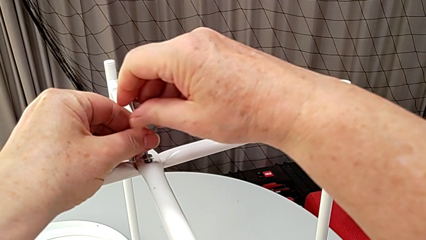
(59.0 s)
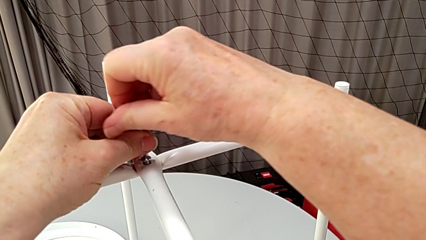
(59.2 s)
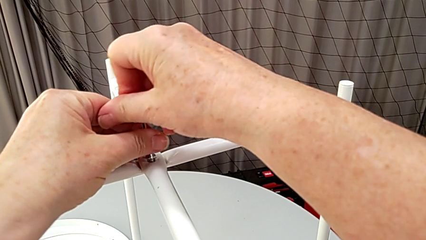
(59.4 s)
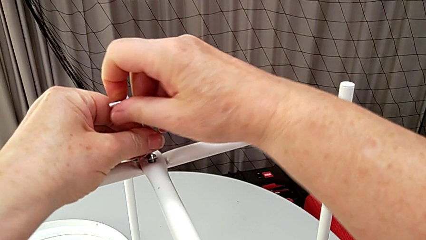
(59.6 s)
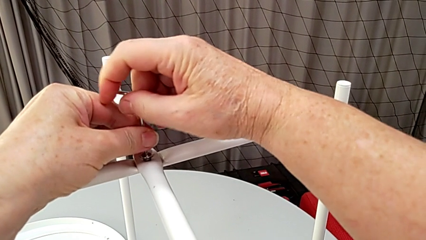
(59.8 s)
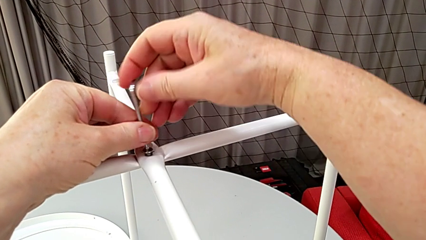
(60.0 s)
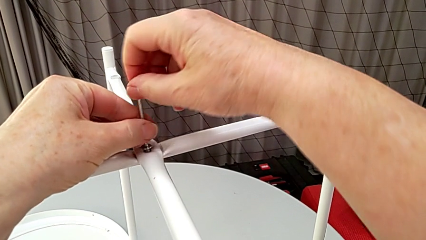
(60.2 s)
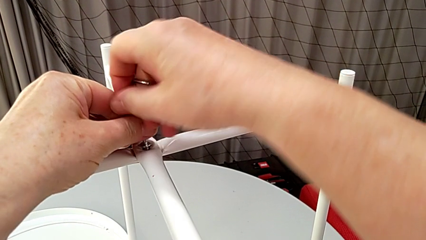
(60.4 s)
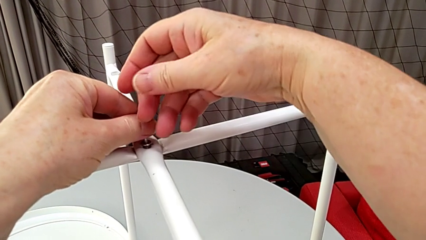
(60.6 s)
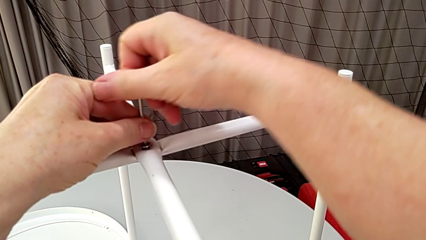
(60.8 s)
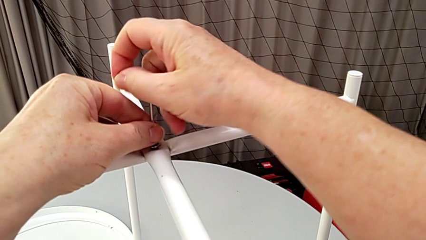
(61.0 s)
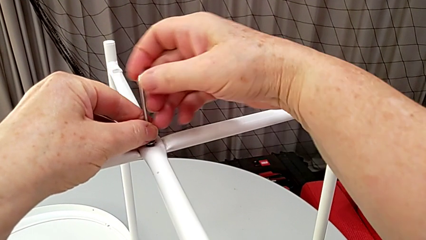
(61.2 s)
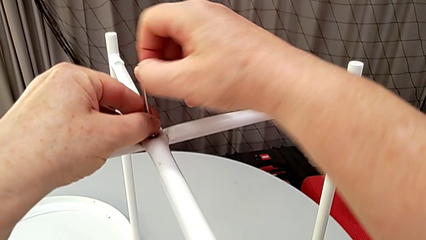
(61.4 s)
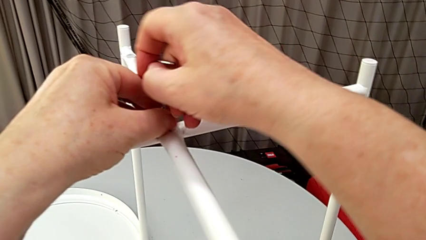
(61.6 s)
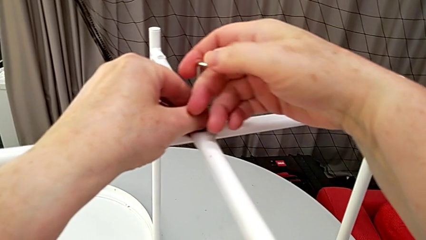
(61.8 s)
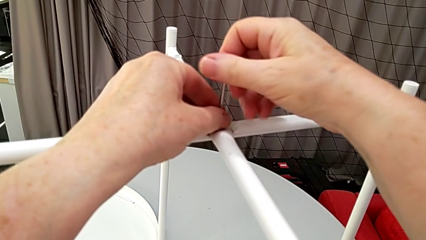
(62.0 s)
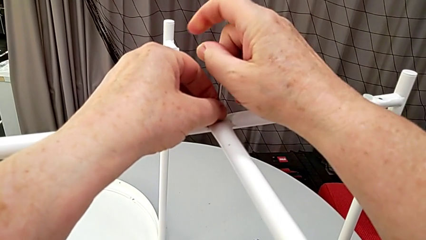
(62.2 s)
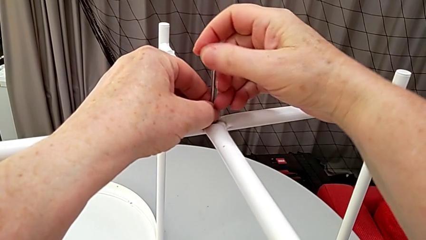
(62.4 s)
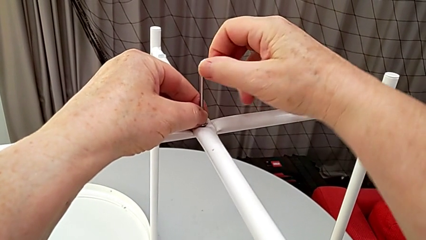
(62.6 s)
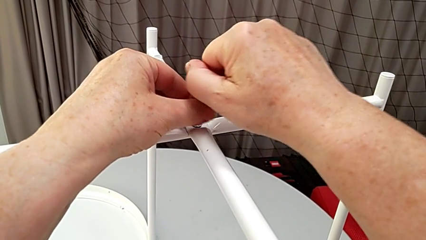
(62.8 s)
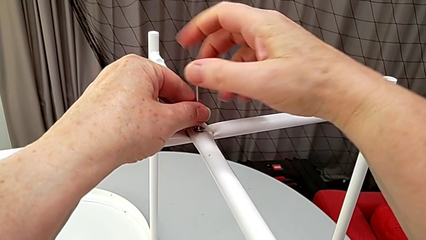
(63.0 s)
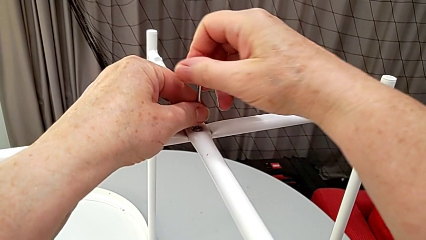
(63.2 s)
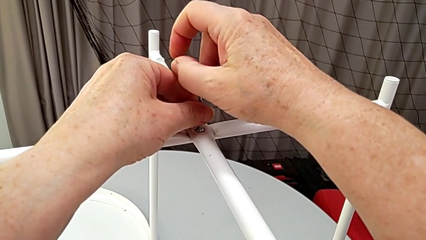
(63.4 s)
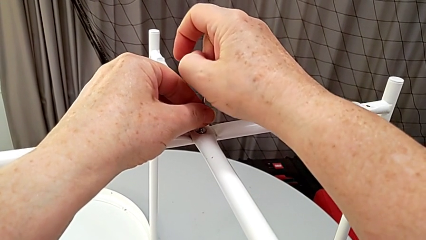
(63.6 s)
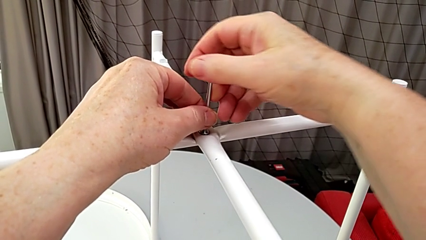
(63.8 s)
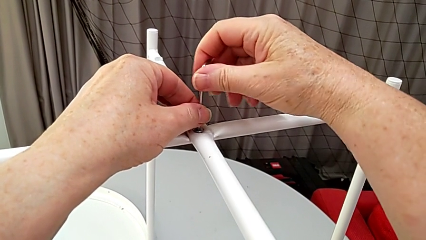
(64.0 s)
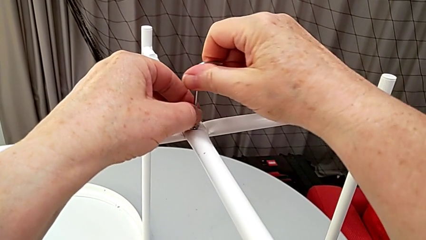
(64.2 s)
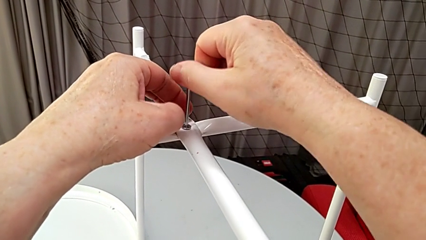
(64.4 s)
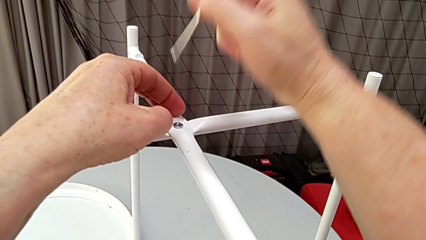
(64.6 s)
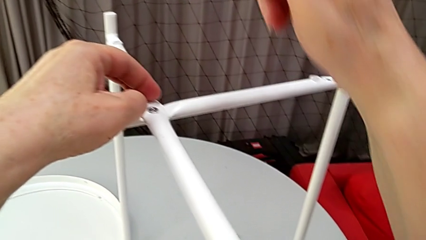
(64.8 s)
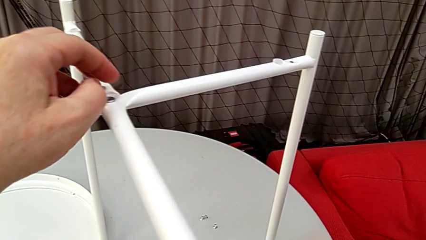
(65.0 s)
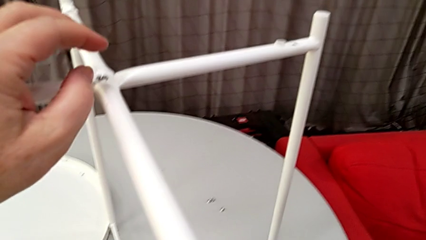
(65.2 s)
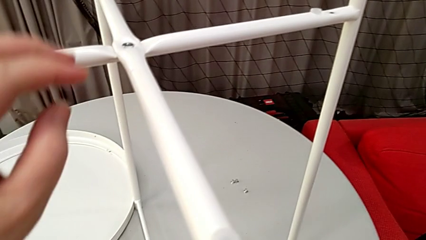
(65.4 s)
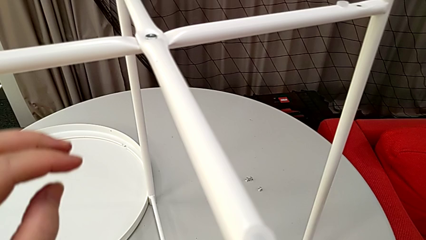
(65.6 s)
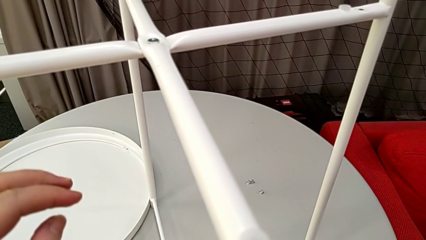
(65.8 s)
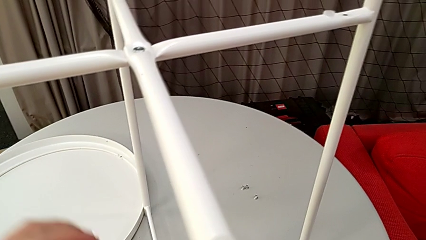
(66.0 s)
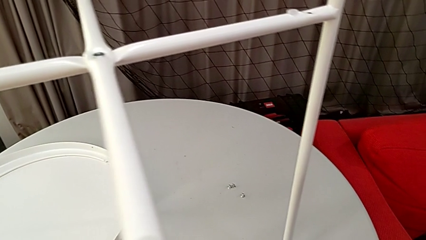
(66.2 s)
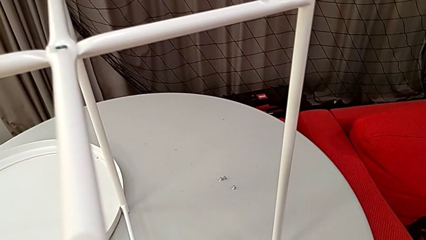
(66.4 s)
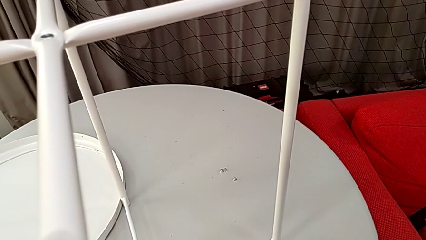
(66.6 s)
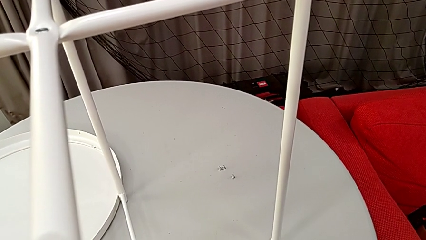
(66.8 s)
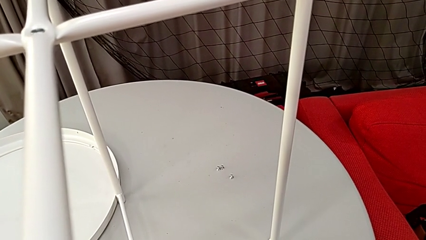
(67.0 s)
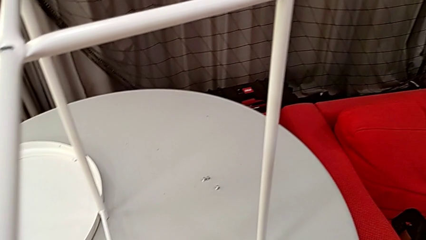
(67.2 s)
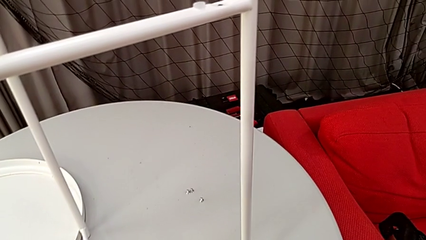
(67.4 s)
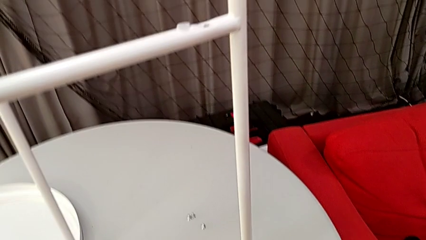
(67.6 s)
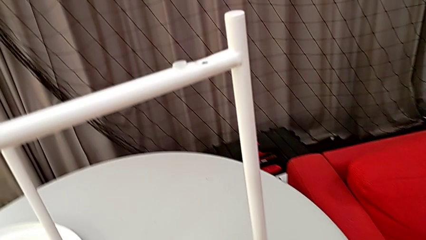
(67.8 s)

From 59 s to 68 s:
The camera wearer is screwing the screw into place. They screw the hex socket head, withdraw the Allen wrench and place it.

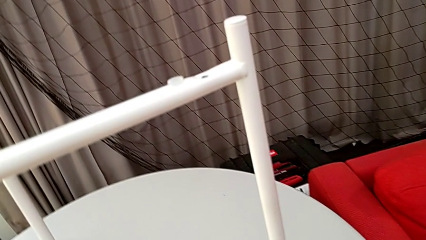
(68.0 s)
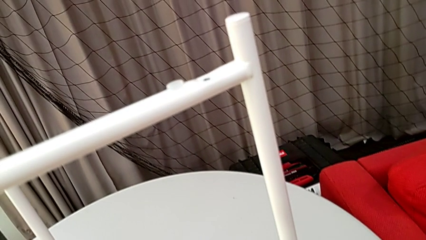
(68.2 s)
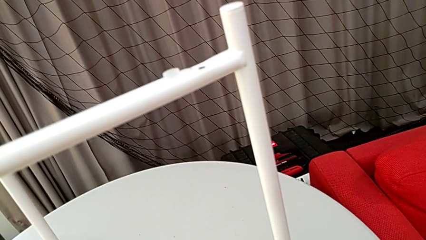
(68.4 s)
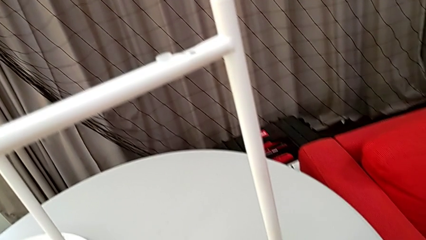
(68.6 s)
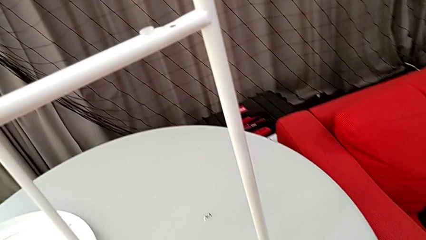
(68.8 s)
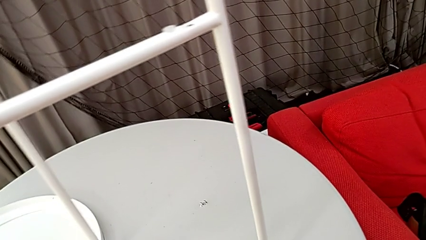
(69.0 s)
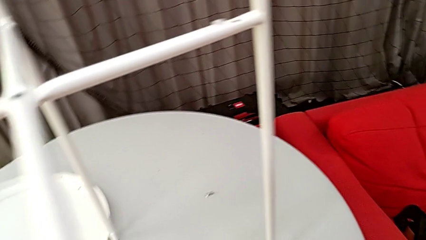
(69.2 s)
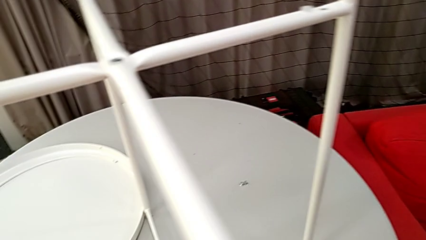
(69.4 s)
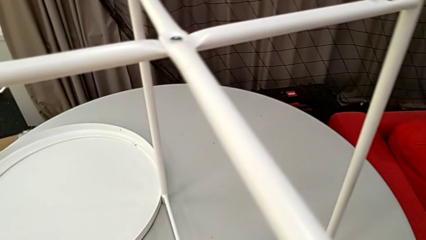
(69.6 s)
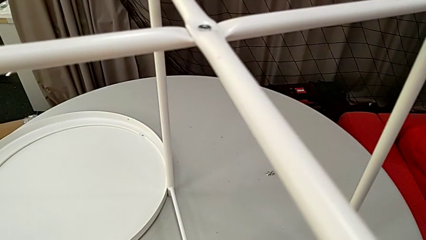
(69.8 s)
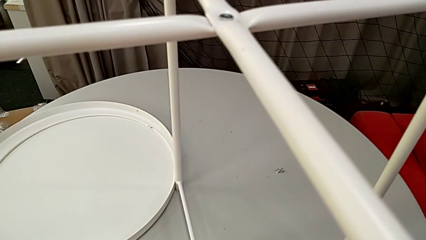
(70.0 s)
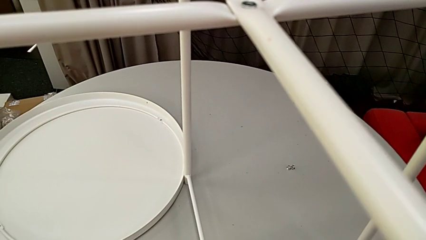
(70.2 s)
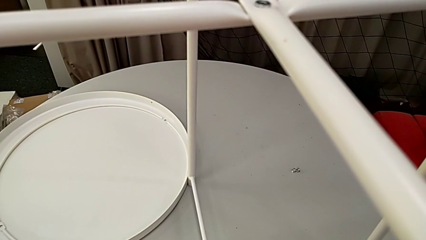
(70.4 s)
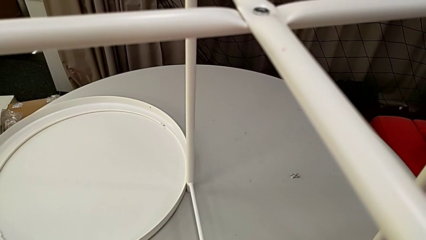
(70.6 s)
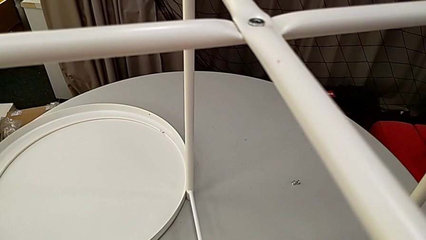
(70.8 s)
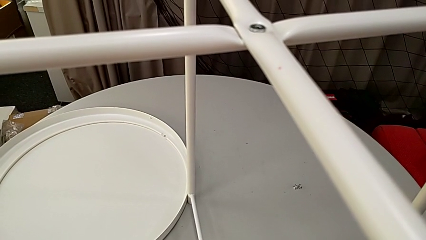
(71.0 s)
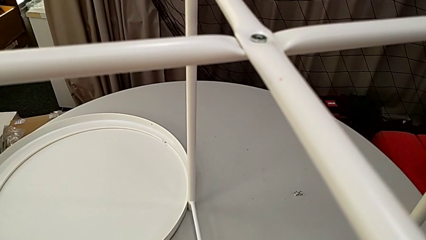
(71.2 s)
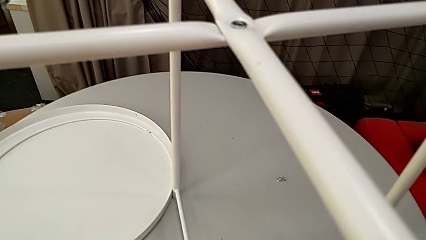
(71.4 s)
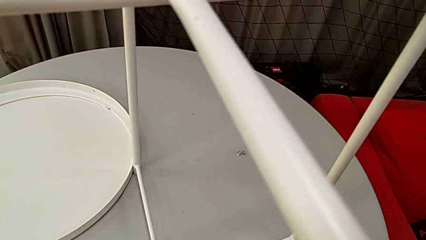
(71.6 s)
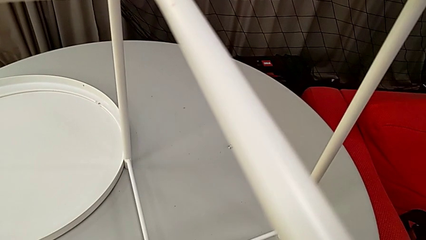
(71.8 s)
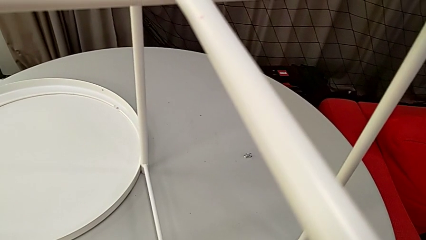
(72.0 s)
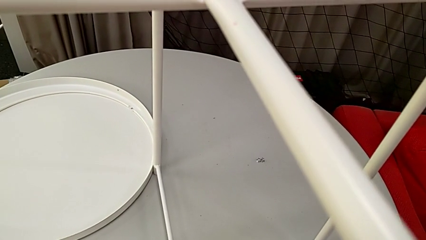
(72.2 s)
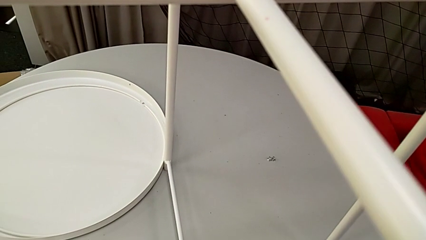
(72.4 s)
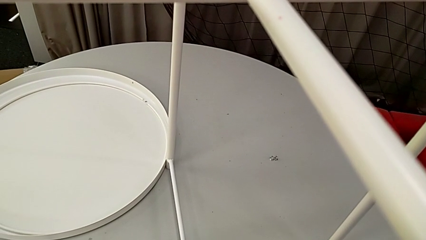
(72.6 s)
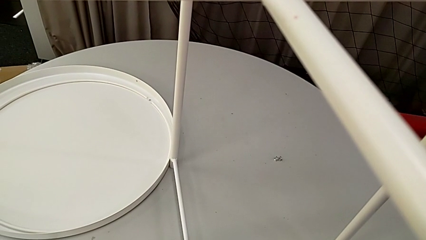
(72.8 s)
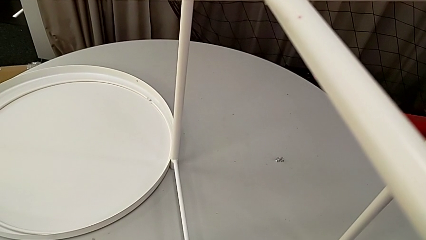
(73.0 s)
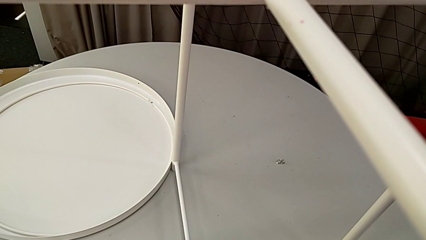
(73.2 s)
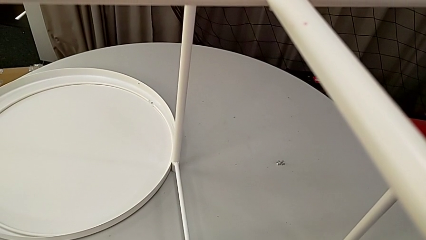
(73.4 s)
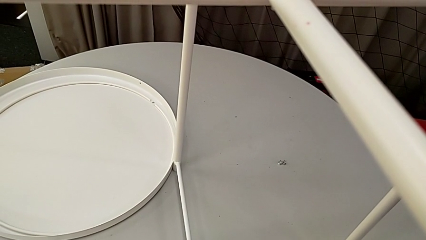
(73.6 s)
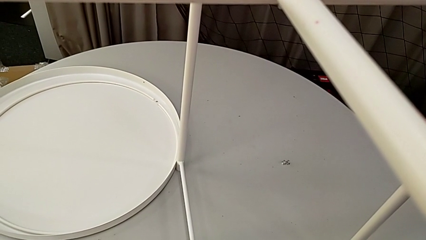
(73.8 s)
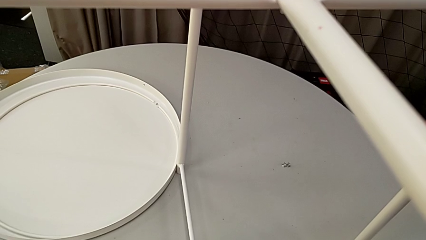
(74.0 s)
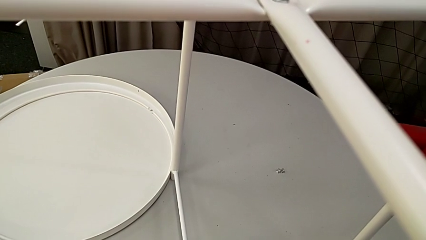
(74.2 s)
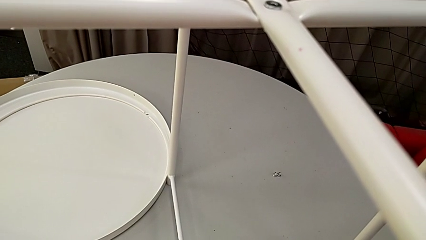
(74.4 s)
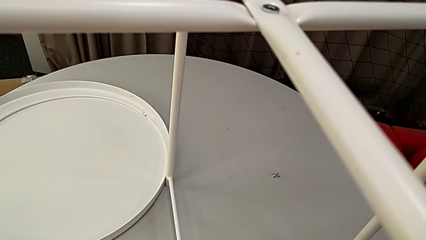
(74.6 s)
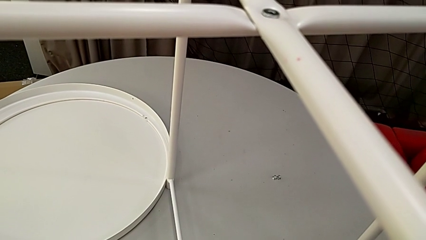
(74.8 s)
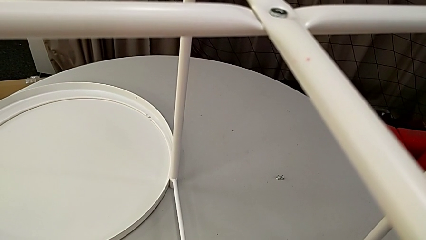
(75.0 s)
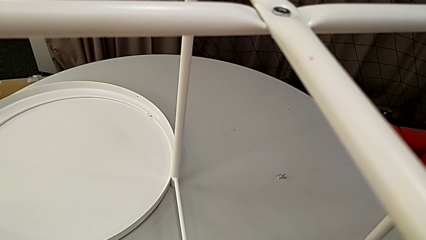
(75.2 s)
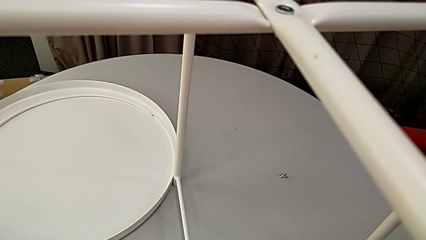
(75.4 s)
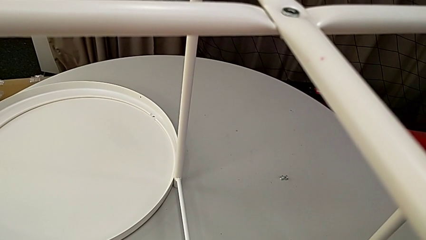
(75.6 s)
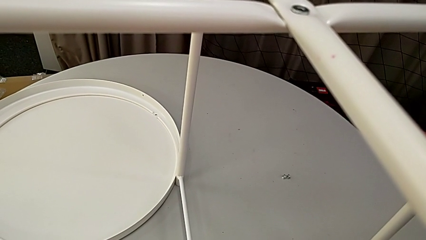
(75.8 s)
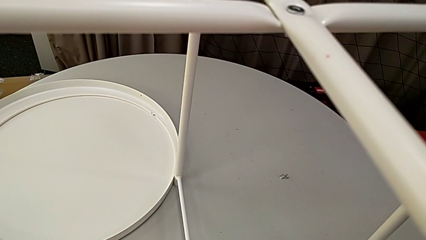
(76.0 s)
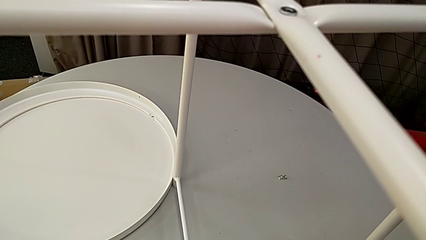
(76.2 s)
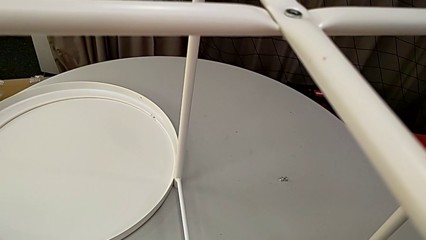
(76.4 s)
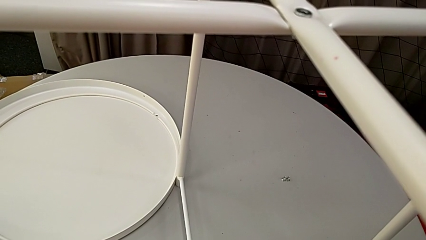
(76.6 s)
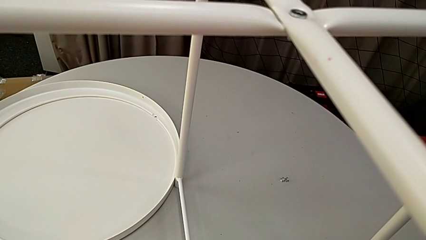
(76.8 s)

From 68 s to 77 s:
The camera wearer is screwing the hex socket head into place. They grab the hex socket head, insert it and insert the Allen wrench.
